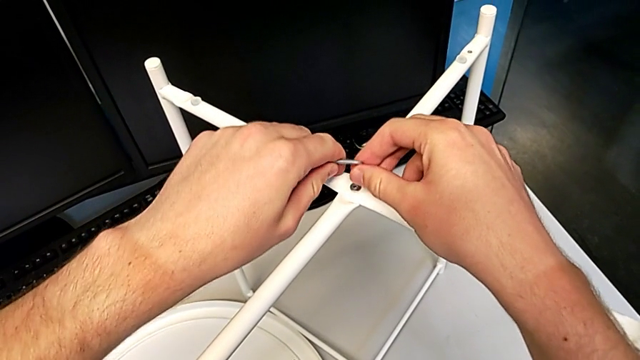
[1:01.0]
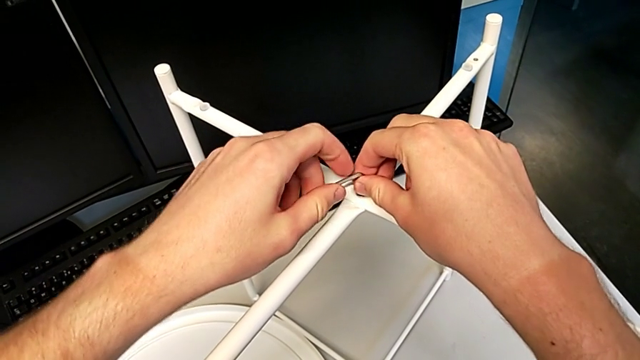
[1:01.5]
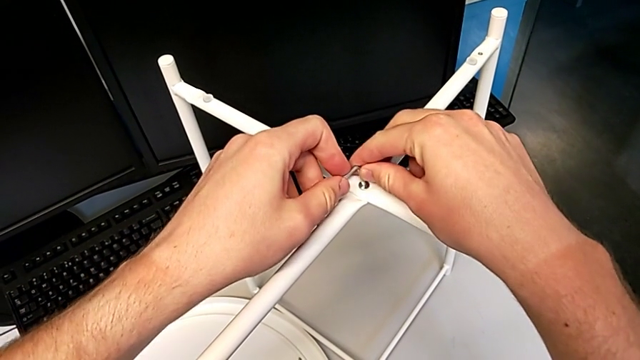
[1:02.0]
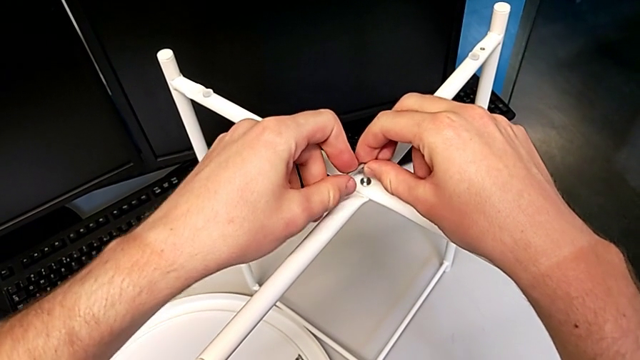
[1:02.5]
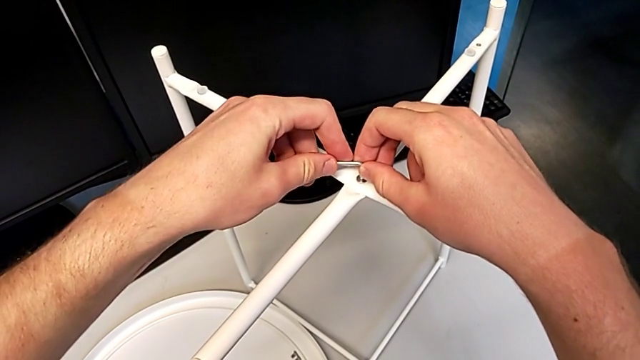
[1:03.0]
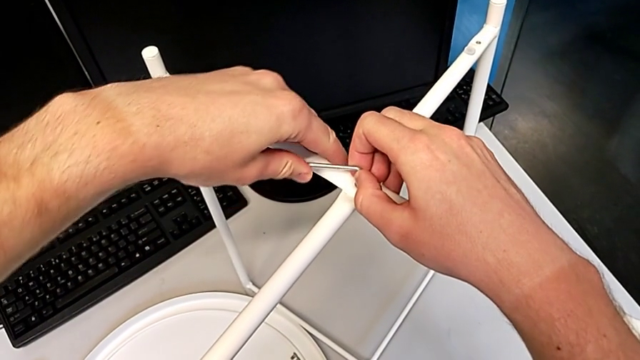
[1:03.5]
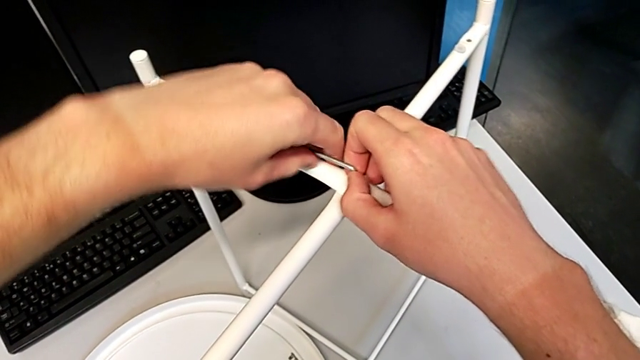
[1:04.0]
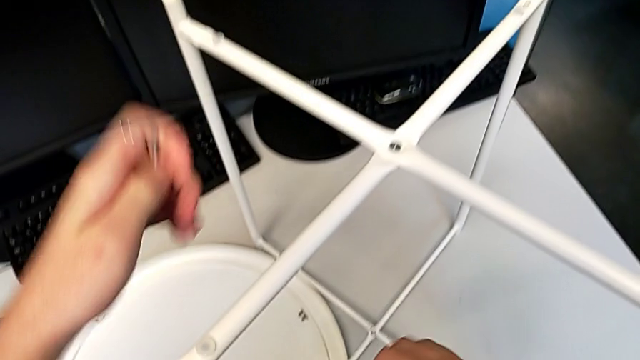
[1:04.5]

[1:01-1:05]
The camera wearer is screwing the hex socket head onto the top of the legs. They insert the Allen wrench, screw the hex socket head and withdraw the Allen wrench.

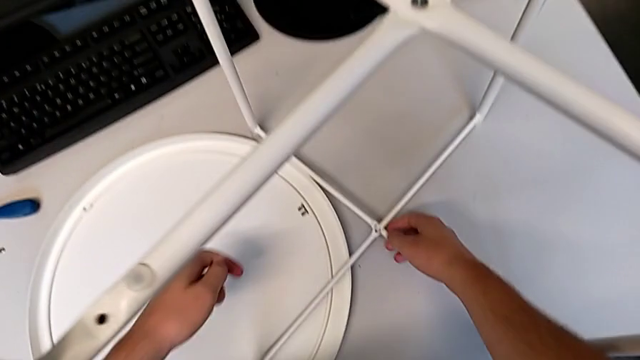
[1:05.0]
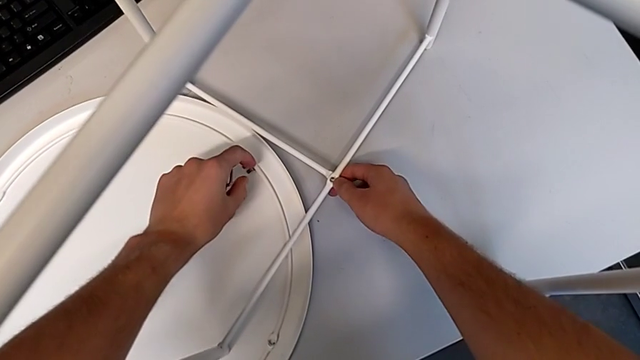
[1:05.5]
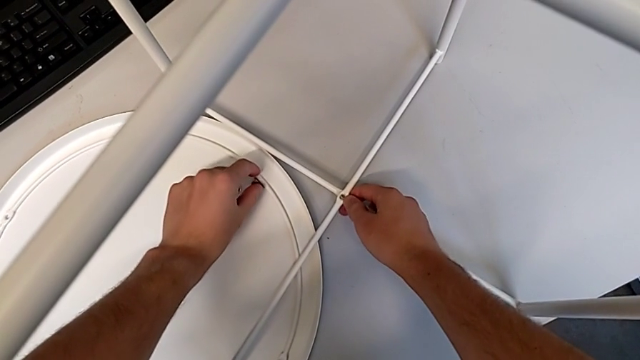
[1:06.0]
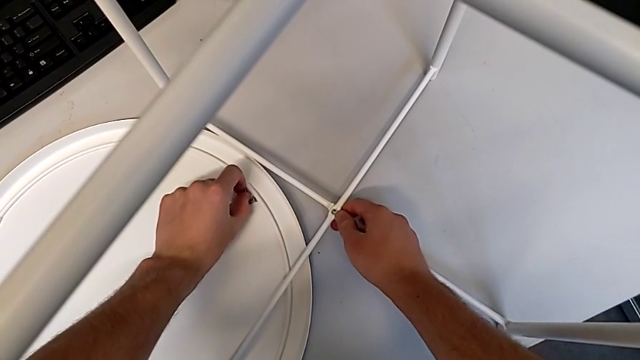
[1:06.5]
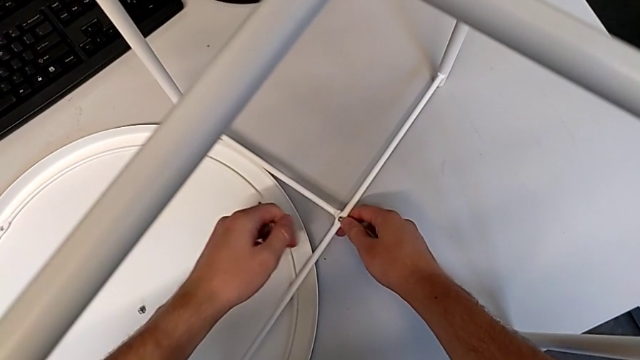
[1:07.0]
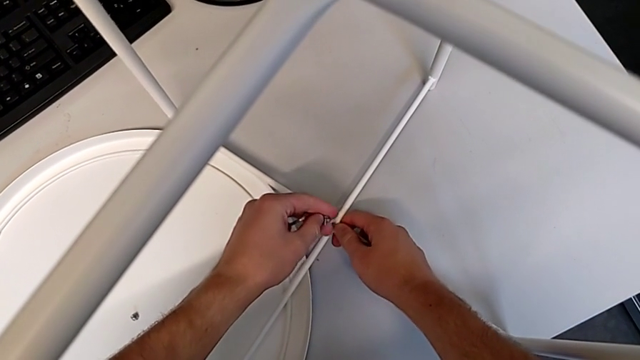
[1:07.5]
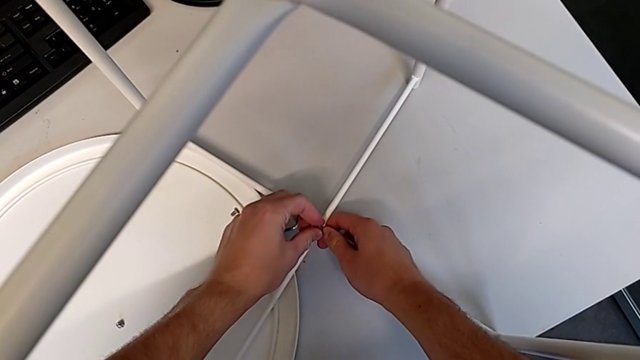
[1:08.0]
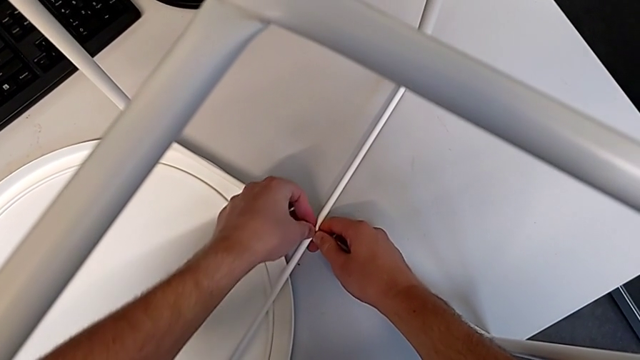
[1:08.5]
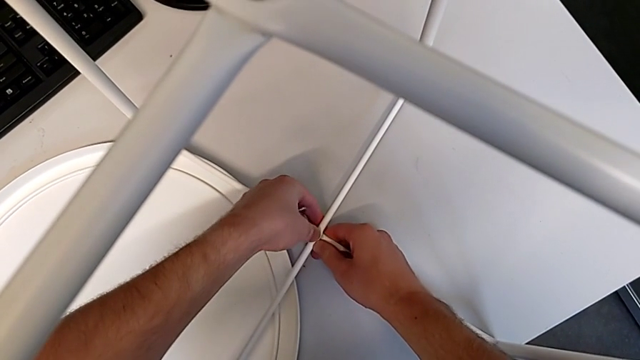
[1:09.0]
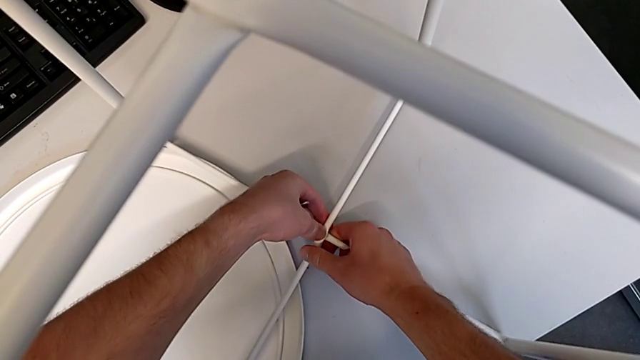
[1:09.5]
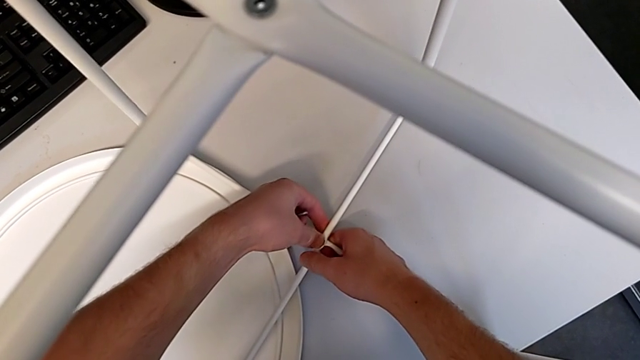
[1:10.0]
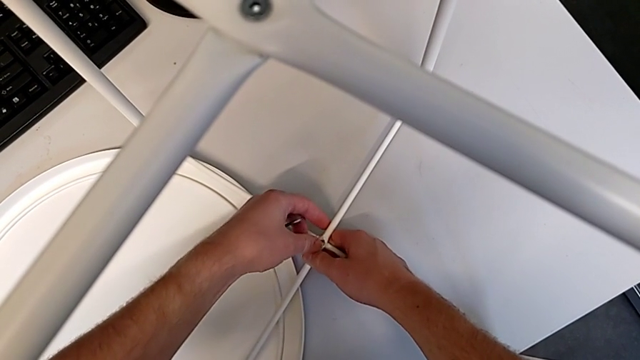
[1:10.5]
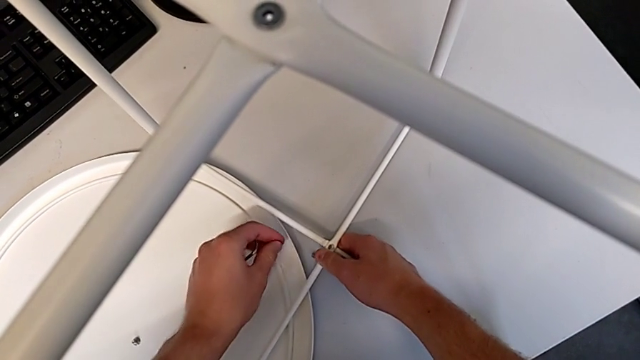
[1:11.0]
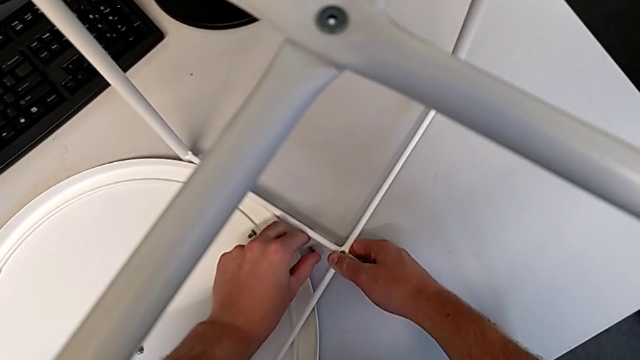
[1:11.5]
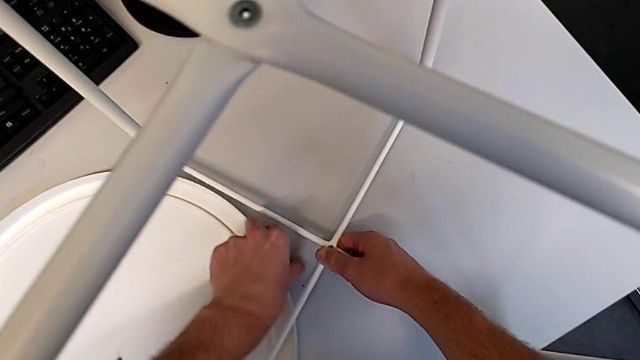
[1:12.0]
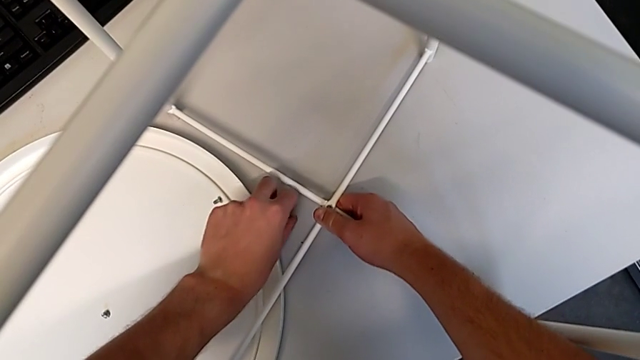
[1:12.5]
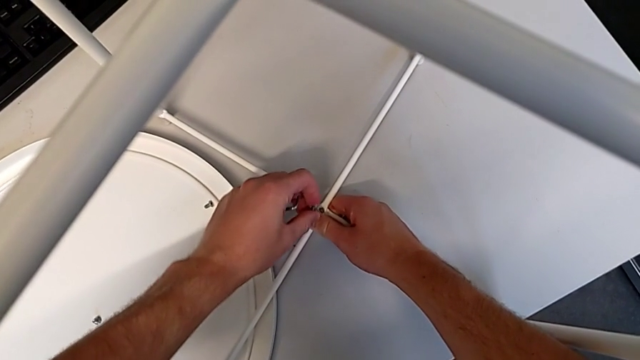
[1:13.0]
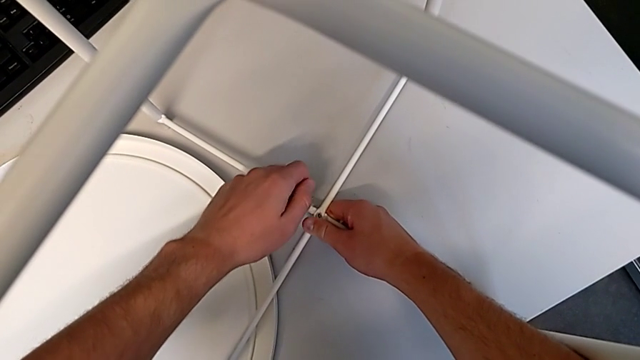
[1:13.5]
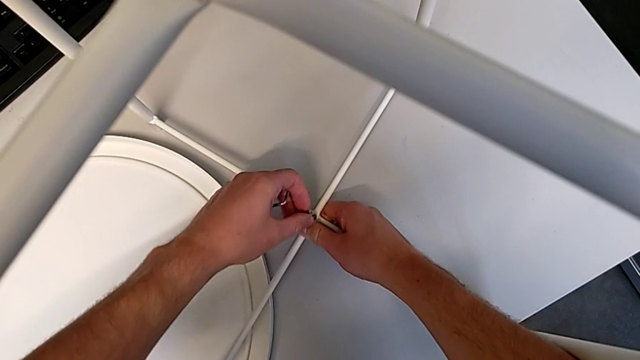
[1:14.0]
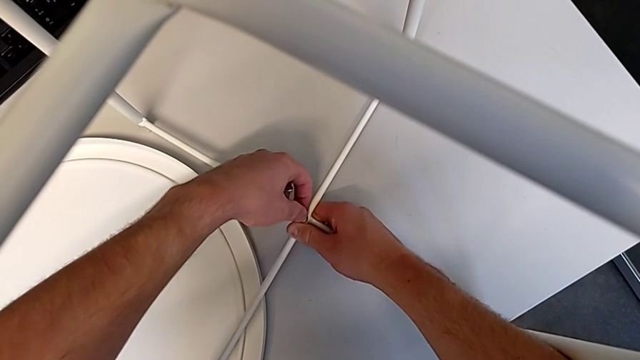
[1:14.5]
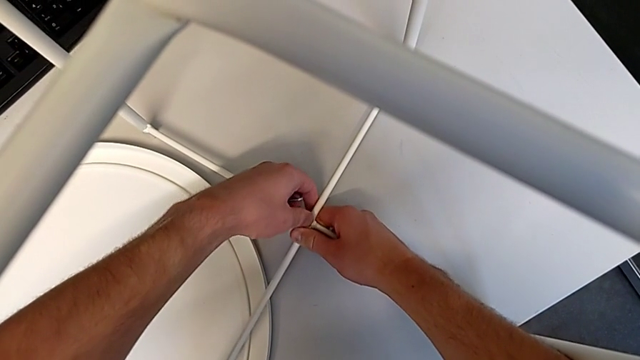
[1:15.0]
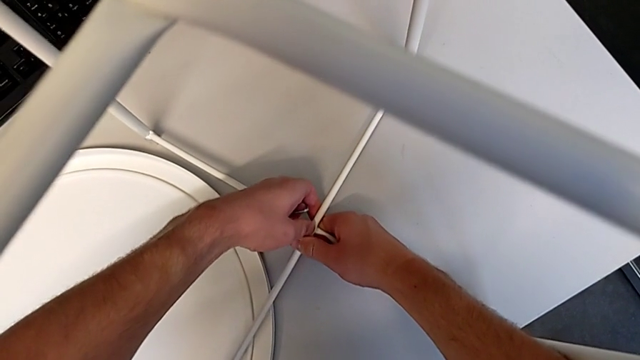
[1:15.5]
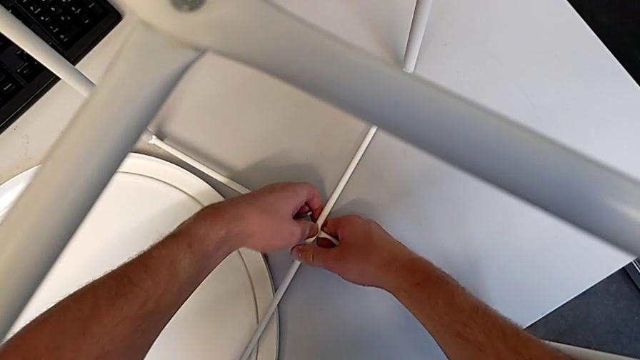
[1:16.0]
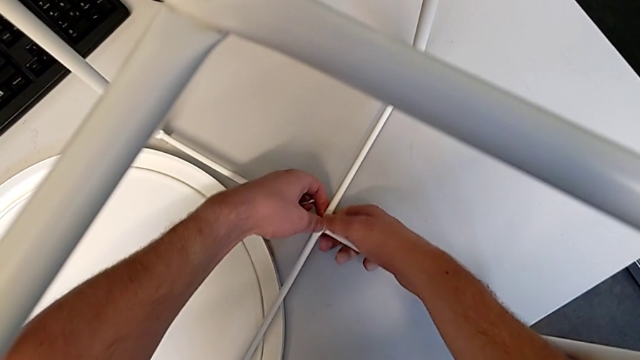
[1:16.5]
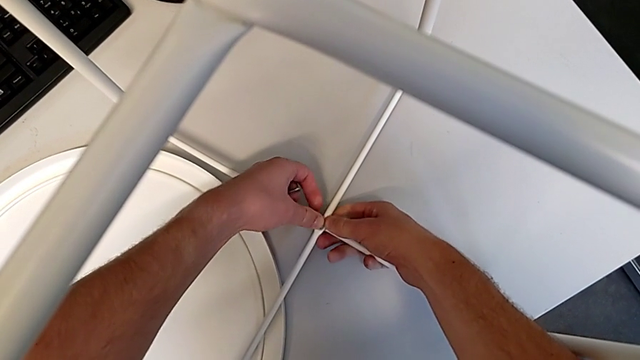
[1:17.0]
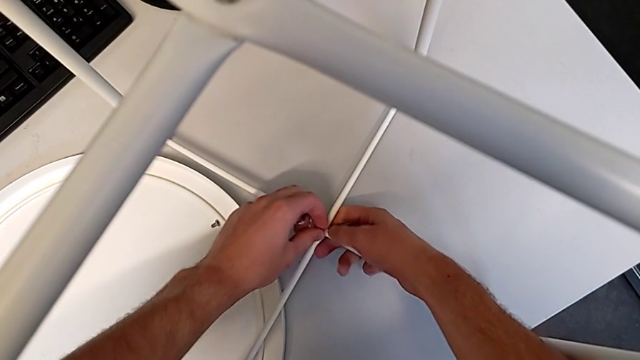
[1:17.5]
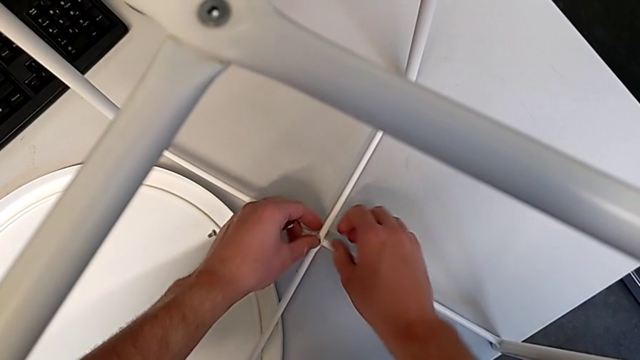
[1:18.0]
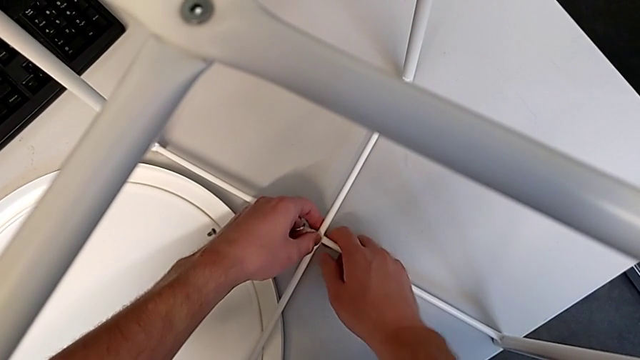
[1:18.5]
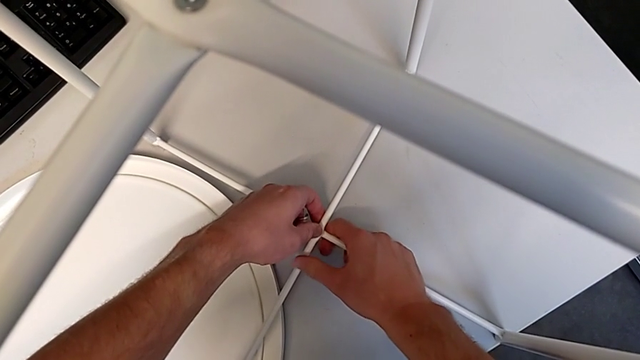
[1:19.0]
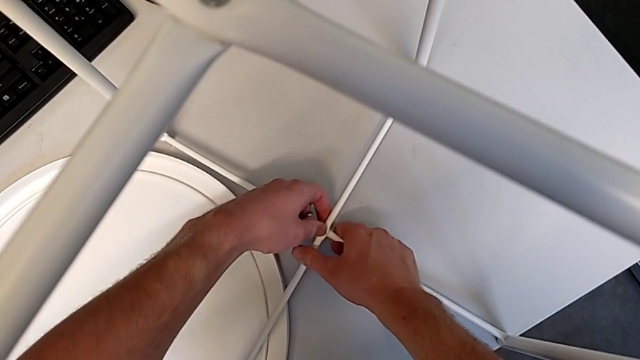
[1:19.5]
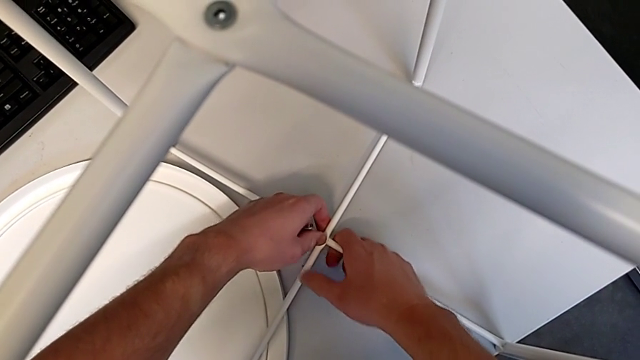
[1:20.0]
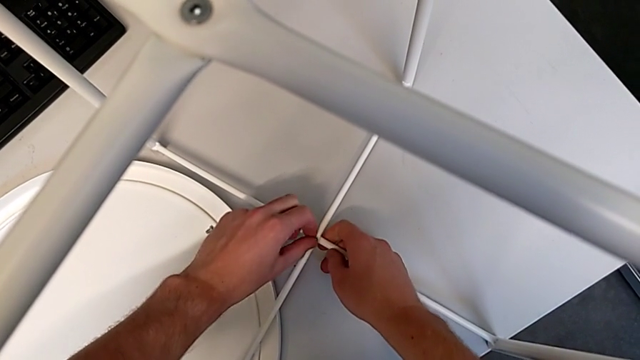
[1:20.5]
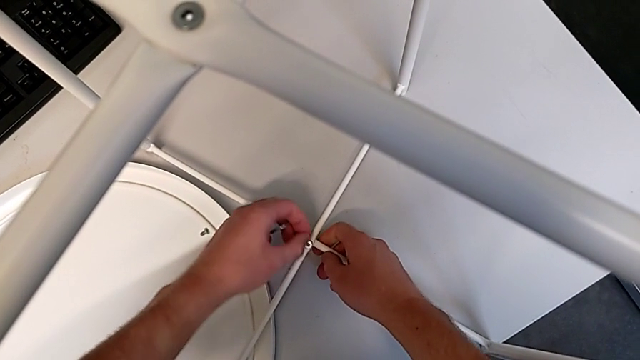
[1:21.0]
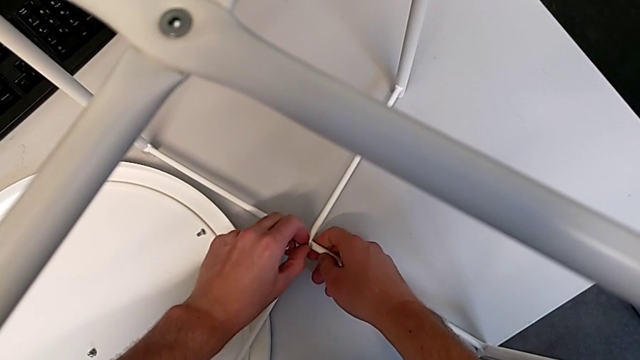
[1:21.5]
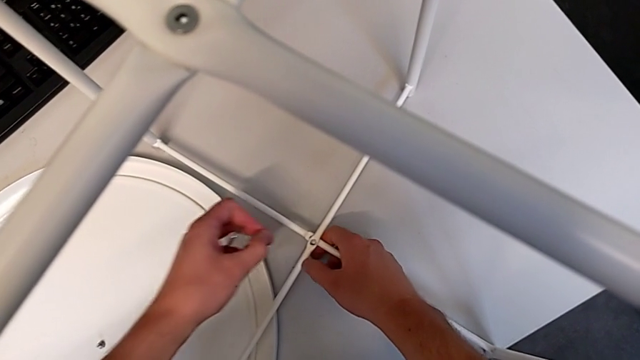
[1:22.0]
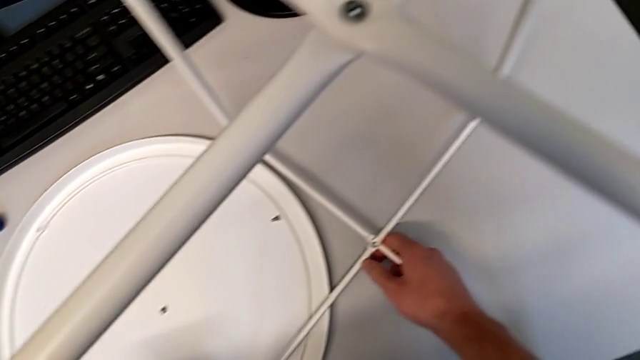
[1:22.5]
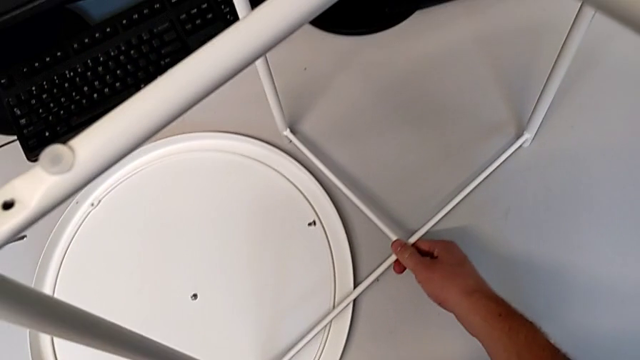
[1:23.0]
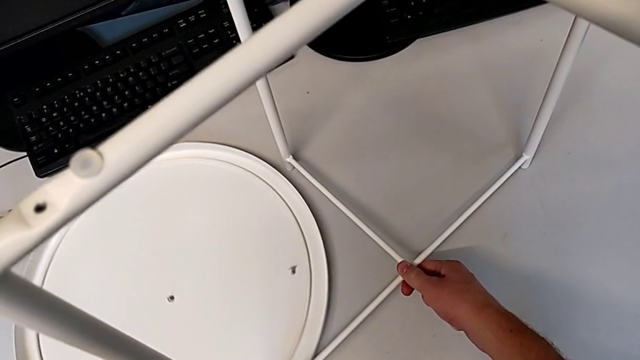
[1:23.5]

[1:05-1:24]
The camera wearer is screwing the hex socket head onto the bottom of the legs. They grab the hex socket head, insert it, wrongly drop it, grab it, insert it, wrongly push it, unable to insert it into the hole, withdraw it and lift the leg.
